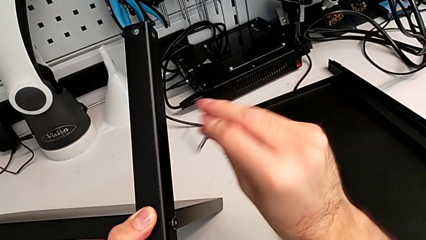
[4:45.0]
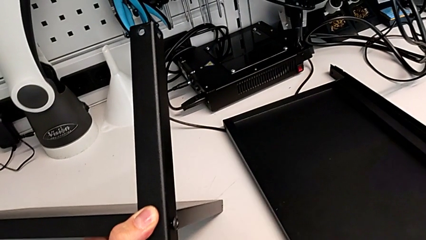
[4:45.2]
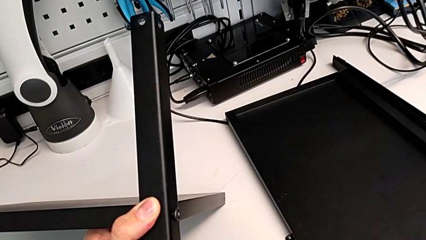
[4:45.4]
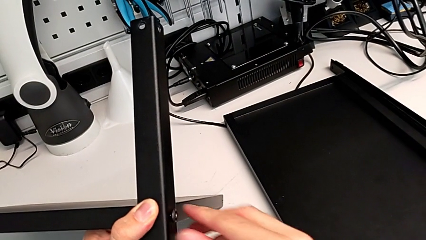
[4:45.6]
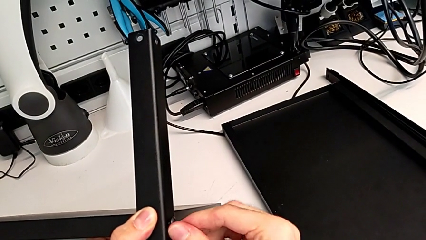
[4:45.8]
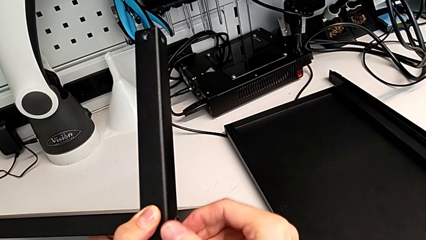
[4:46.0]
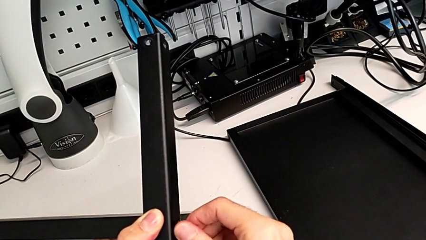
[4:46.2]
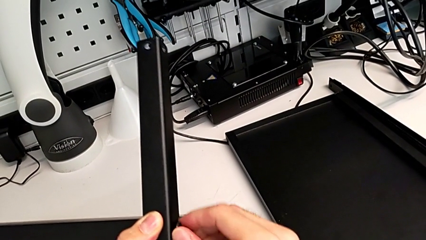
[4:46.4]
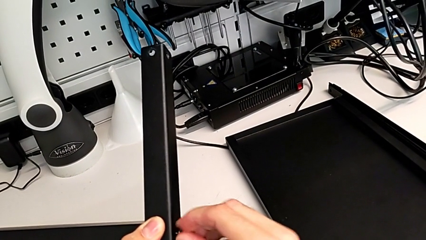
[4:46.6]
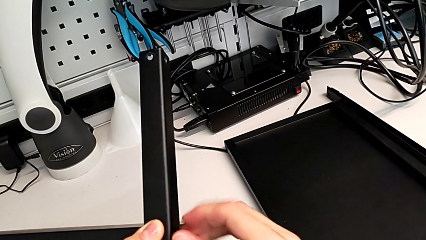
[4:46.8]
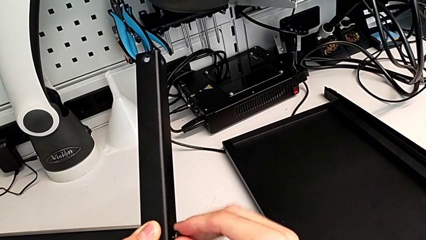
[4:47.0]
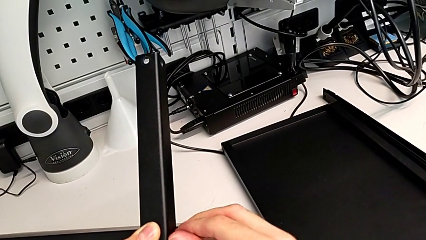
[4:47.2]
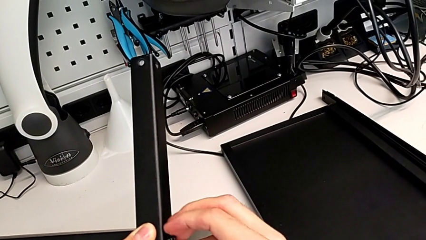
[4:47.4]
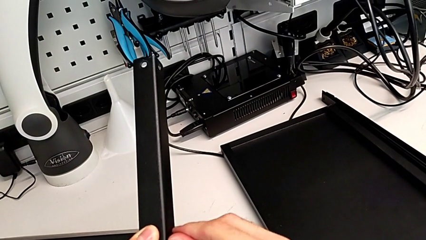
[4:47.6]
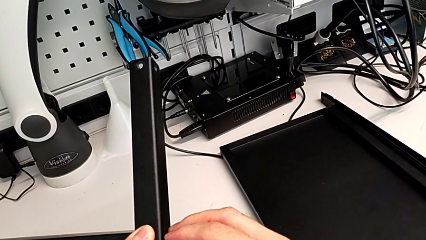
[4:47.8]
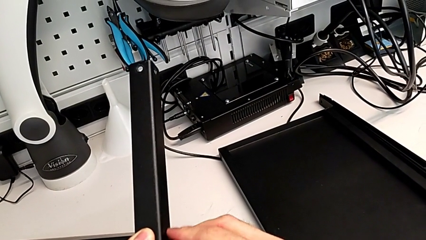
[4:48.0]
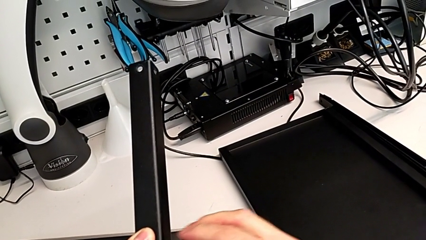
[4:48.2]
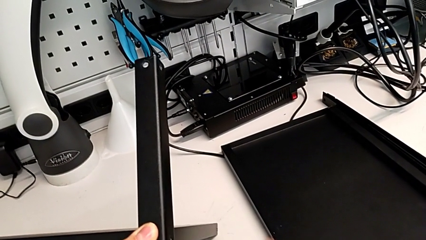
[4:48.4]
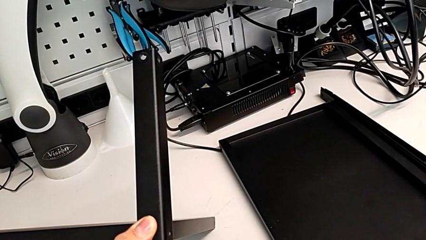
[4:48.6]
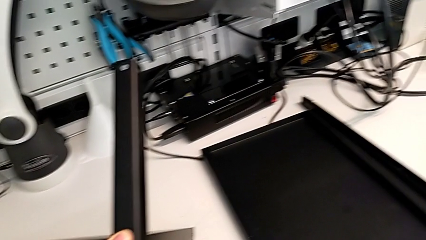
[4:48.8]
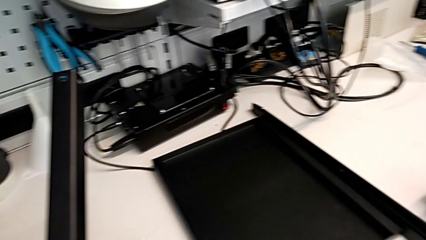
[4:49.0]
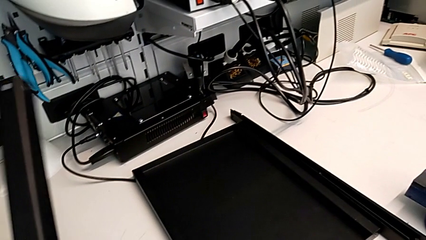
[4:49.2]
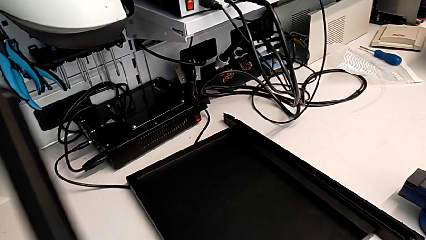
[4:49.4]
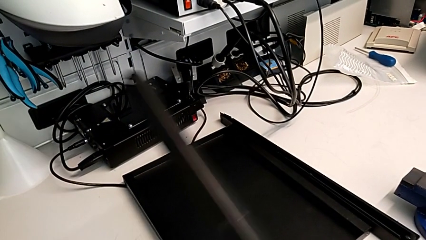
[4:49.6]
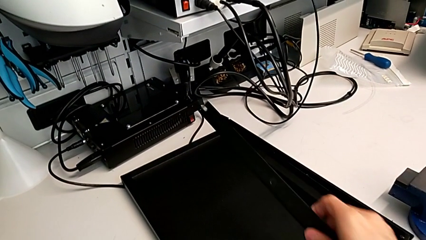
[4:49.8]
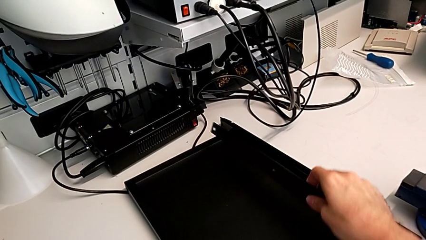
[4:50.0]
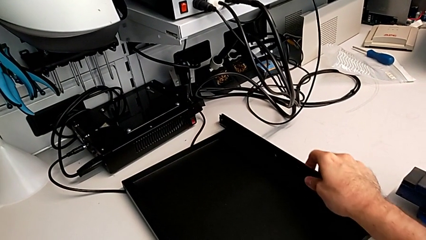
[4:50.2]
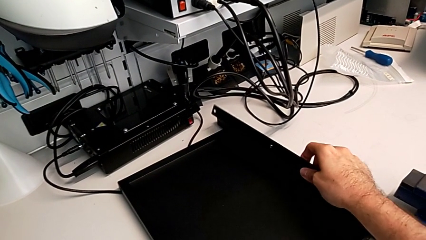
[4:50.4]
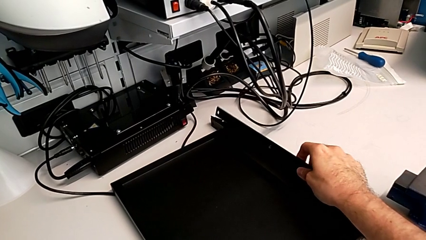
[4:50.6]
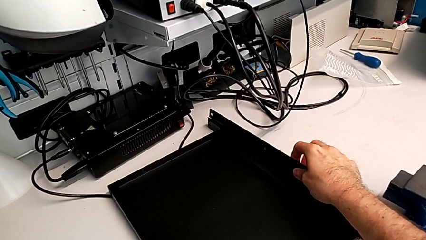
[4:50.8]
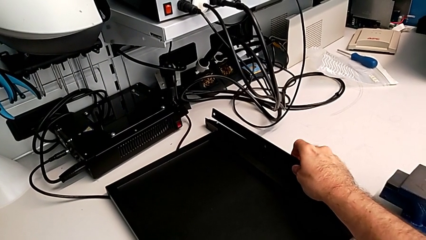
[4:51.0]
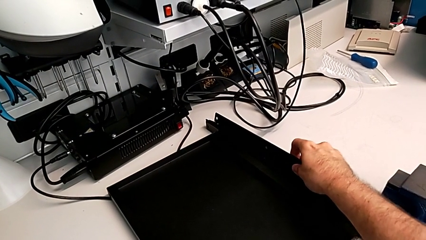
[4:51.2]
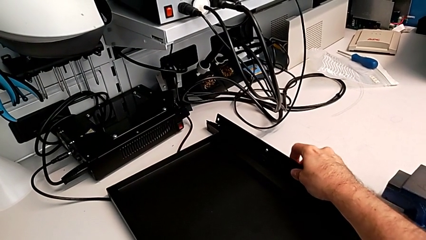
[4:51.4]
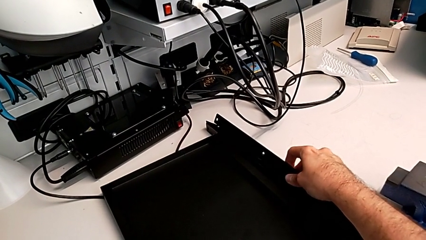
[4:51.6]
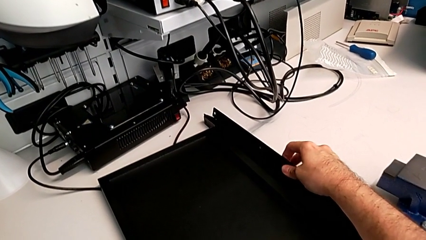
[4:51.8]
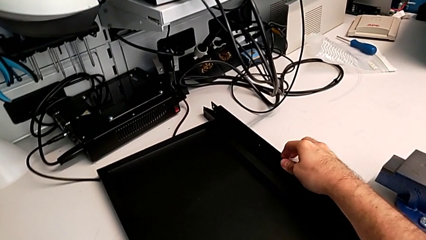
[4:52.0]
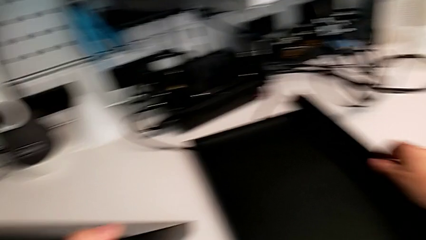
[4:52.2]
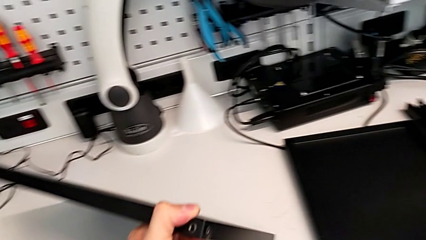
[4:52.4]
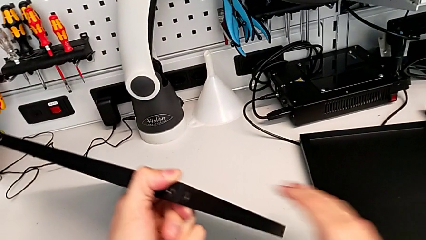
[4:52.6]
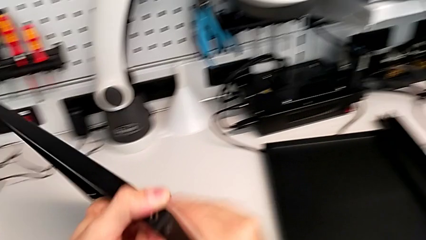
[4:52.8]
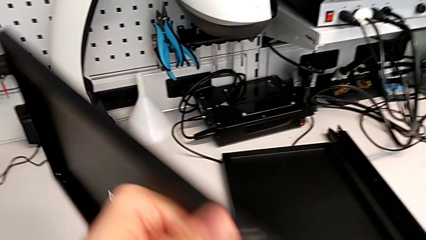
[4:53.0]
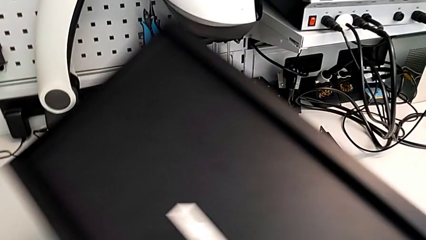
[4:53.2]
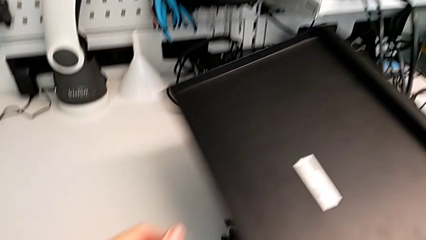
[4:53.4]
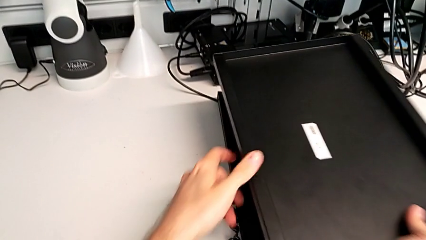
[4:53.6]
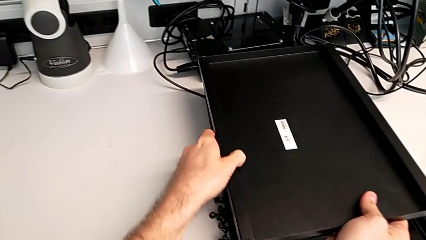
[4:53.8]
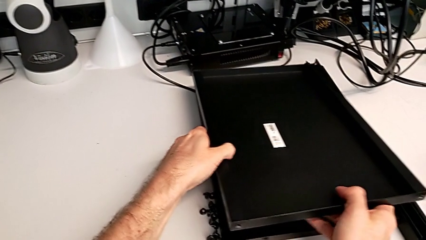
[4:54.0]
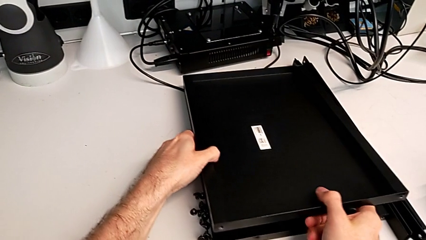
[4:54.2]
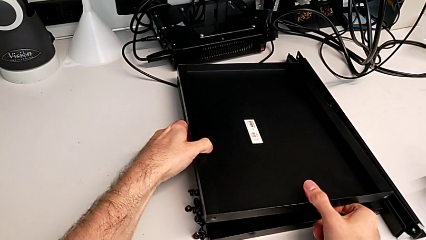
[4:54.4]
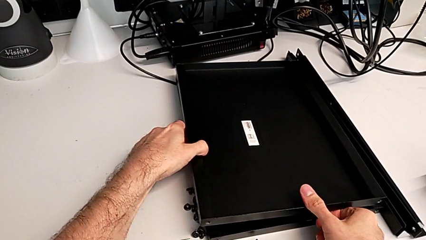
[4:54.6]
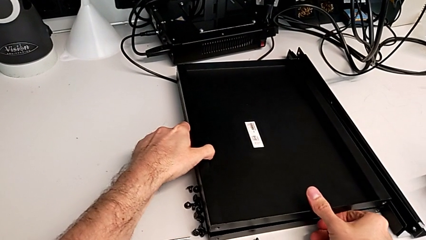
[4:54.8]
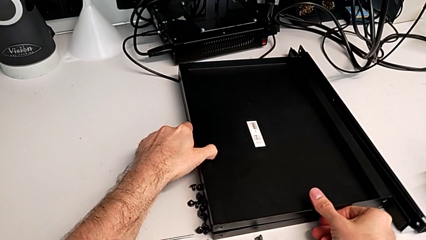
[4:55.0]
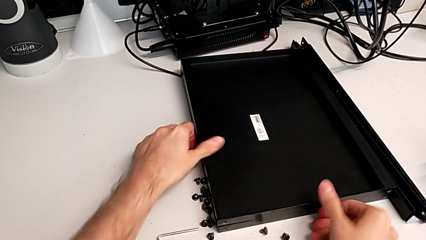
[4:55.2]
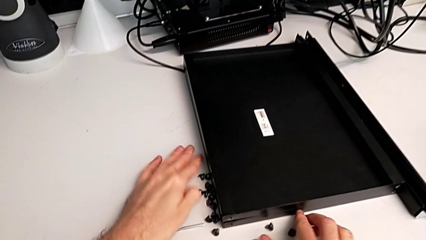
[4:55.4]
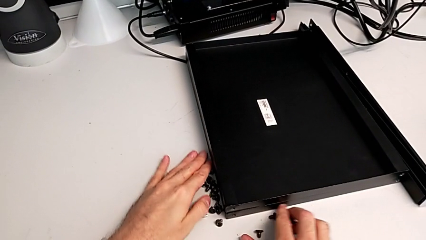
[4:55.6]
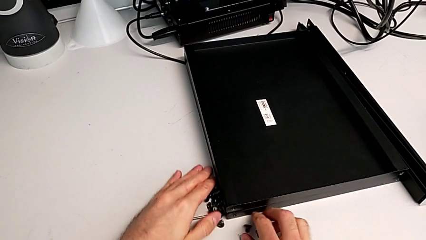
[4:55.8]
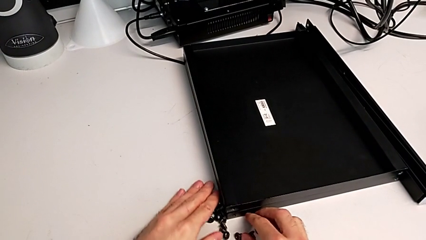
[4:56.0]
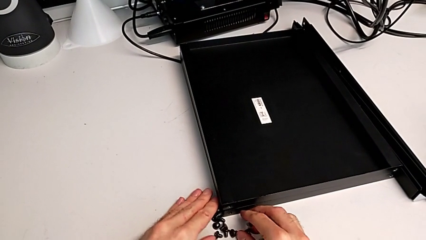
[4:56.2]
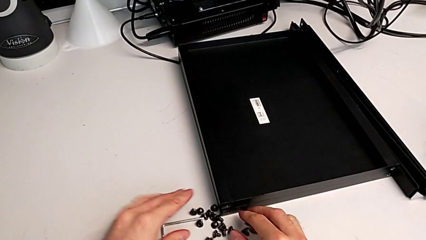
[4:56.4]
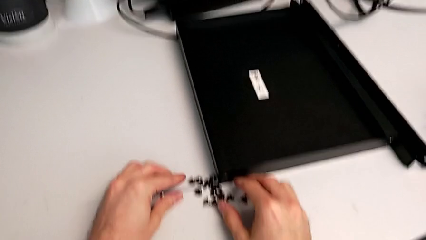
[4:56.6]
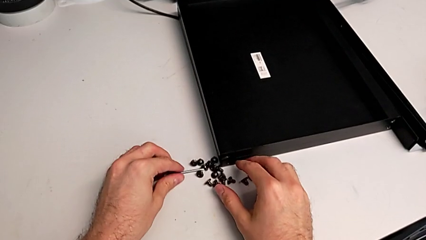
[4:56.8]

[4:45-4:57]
The camera wearer is disassembling the fourth leg. They place the Allen wrench, unscrew the hex socket head, disassemble it, place it, disassemble the leg, place the fourth leg, place the tray and align the hex socket head.
